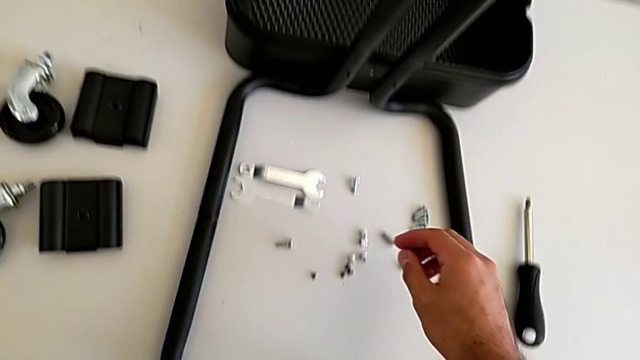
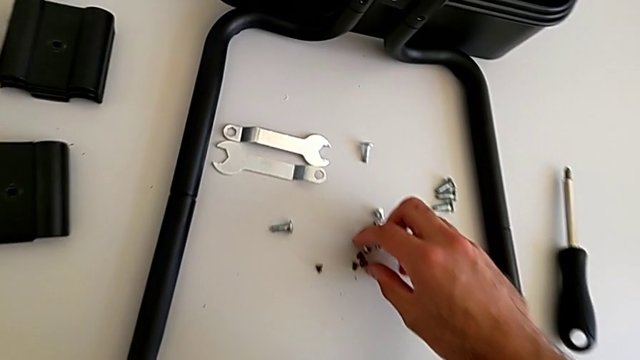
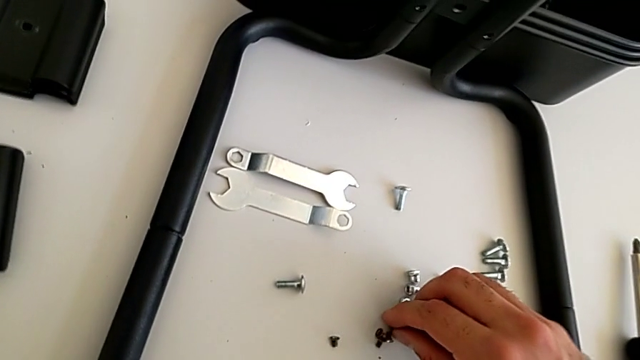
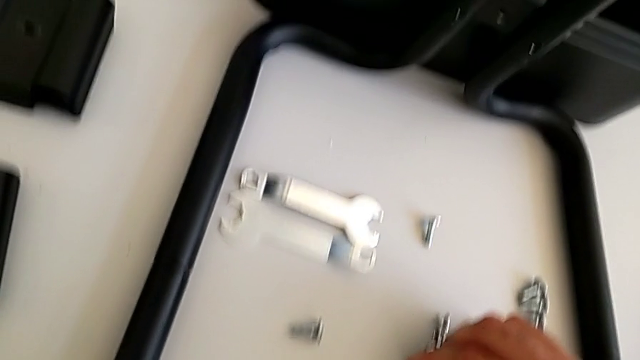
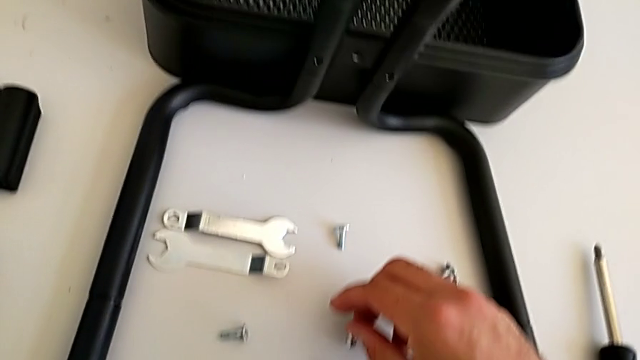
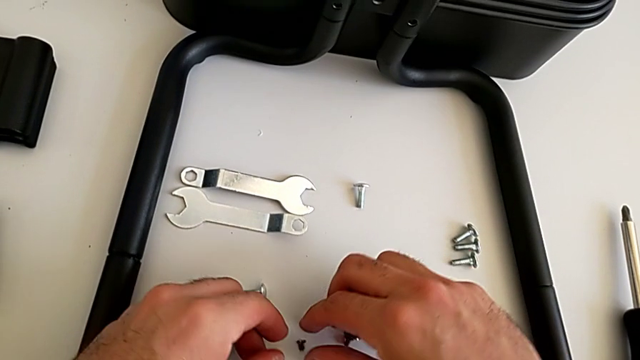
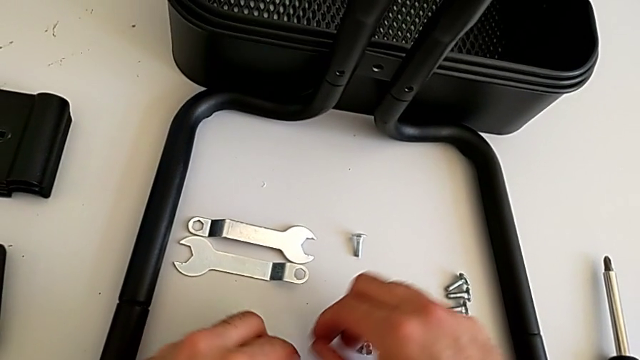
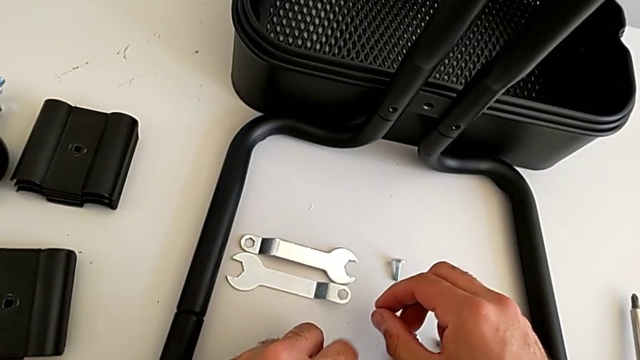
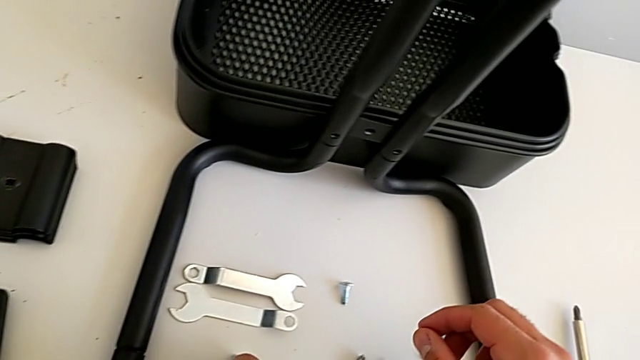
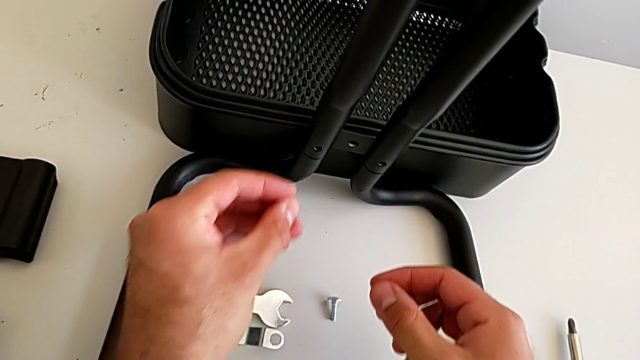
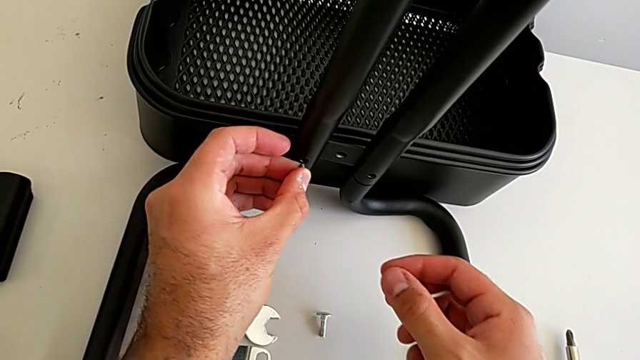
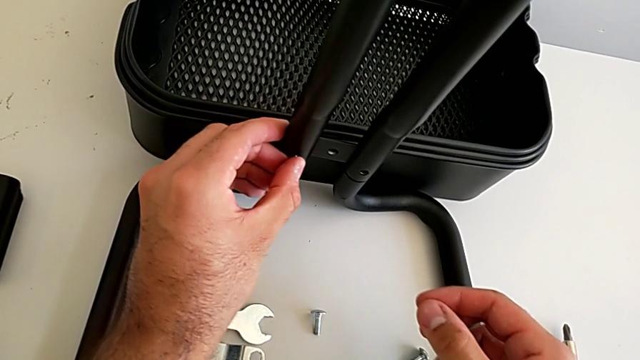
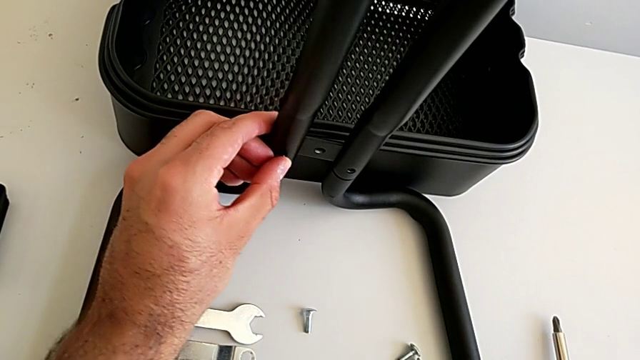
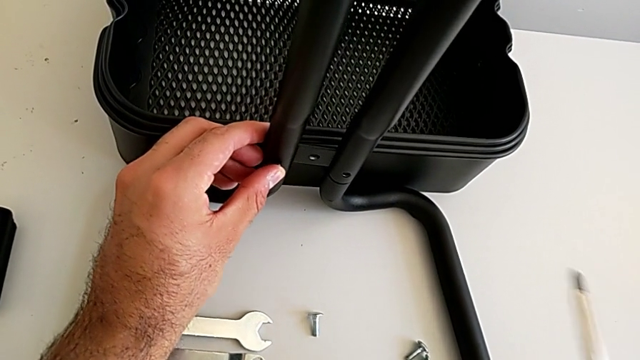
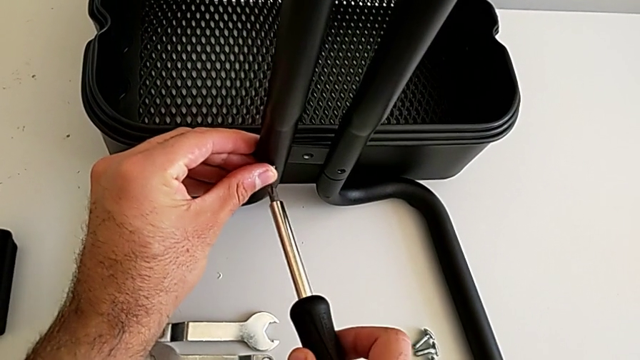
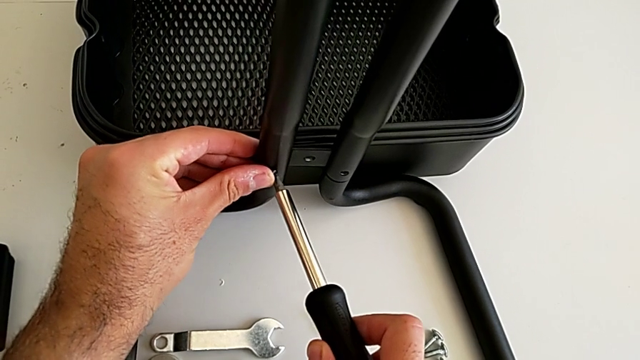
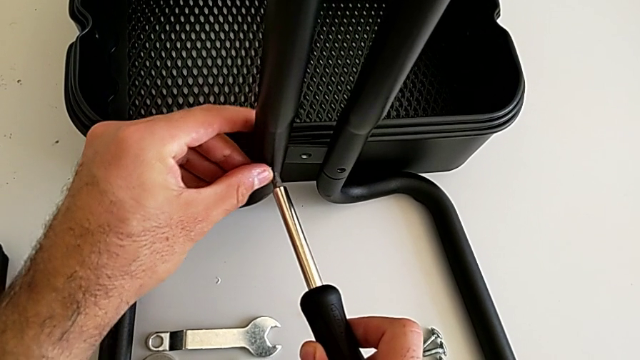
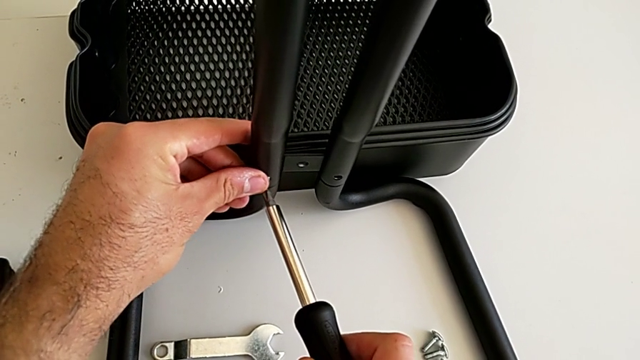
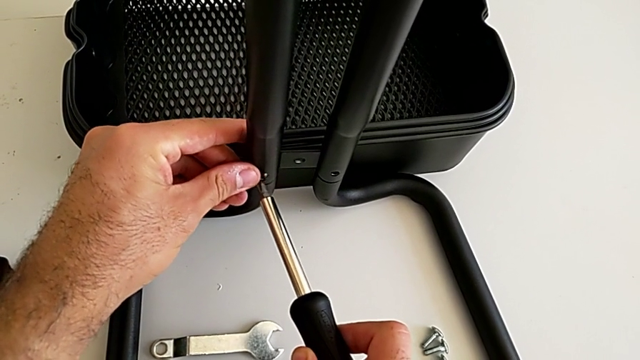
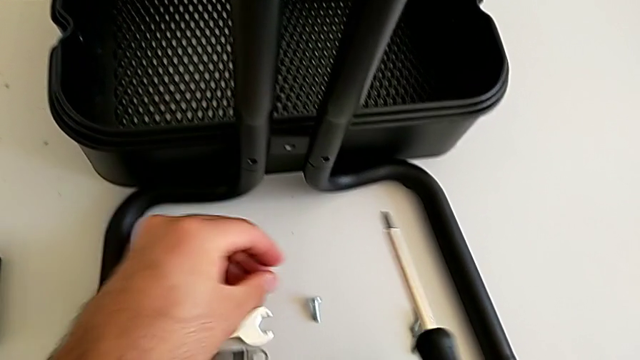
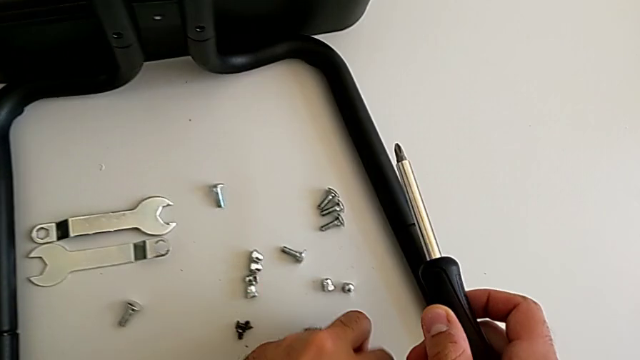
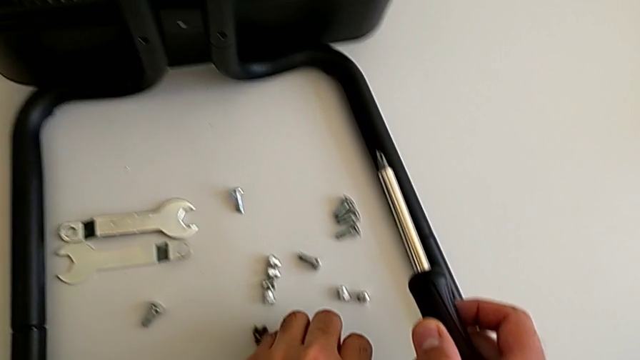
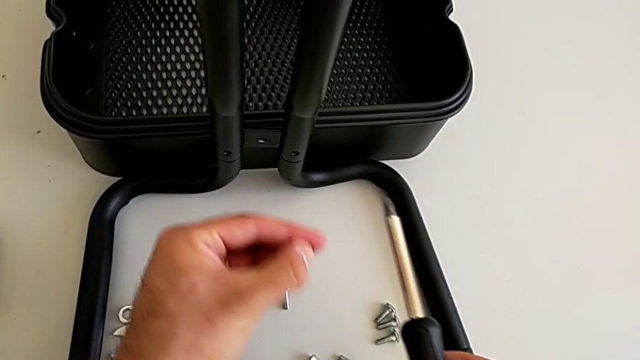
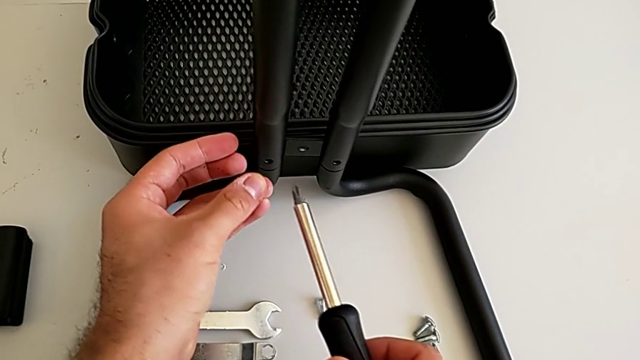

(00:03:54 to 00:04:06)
The camera wearer is assembling the first sidebars into the base frame. They grab the fifth screw, insert it, align it, place the screw and grab the fifth screw.

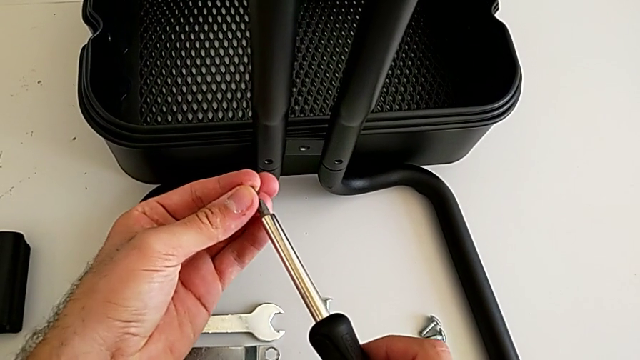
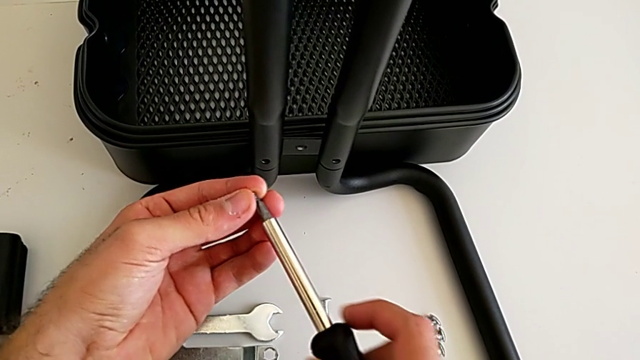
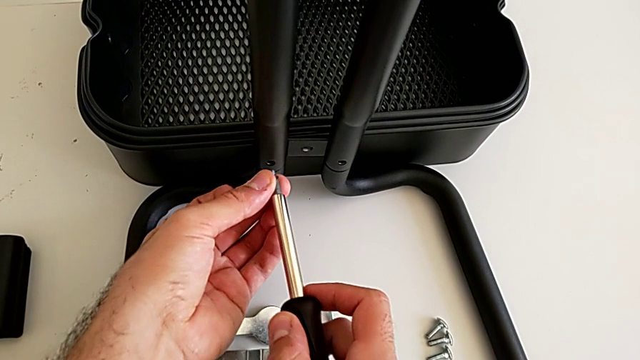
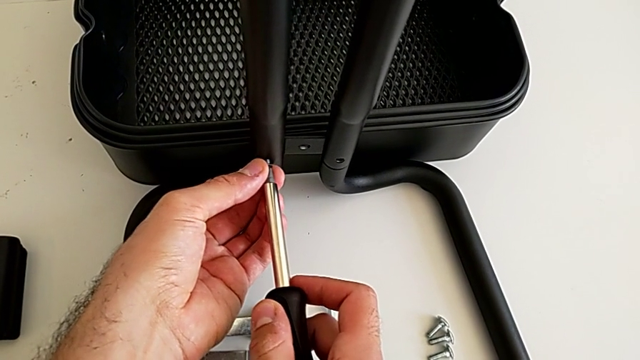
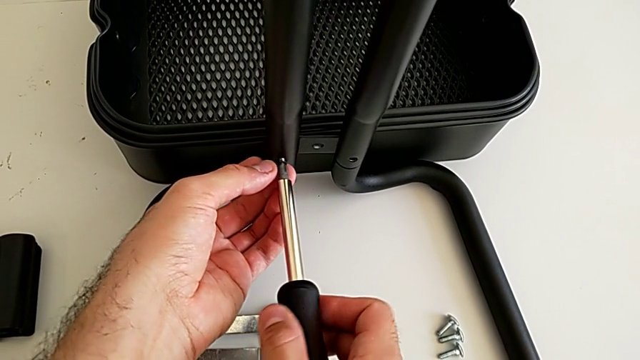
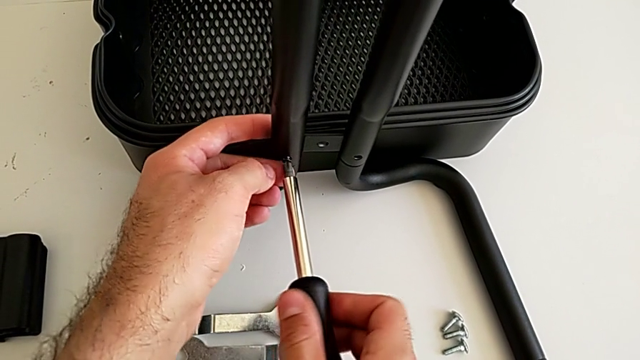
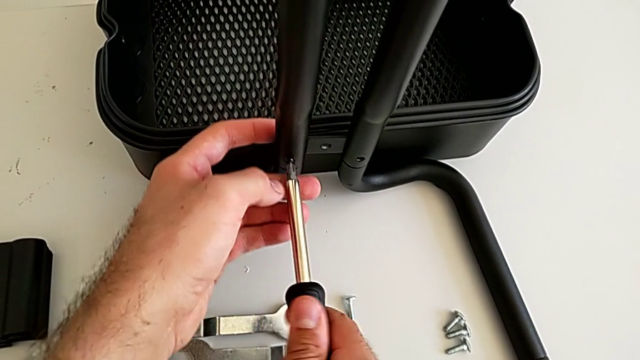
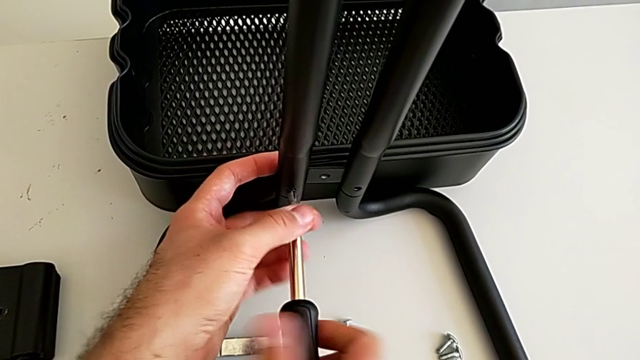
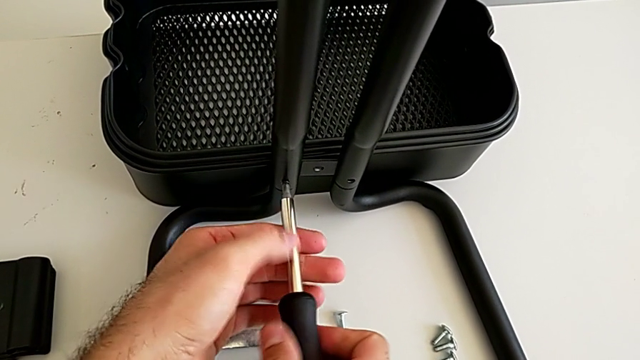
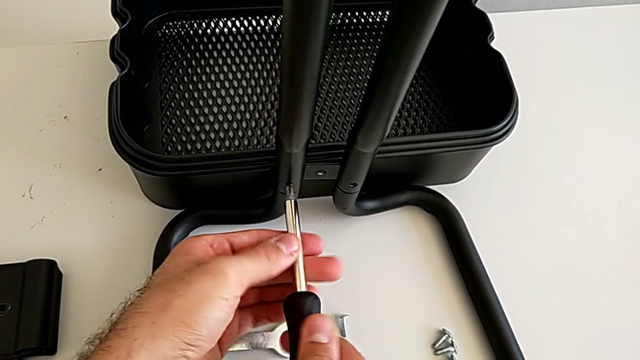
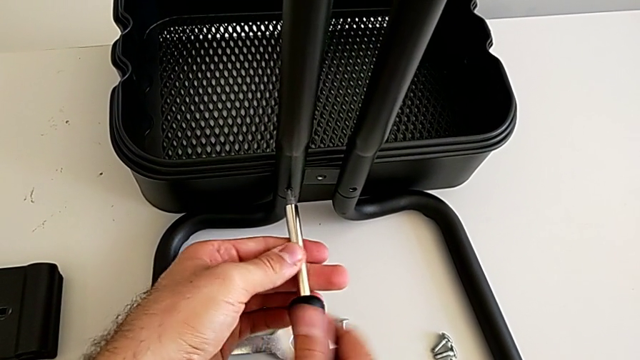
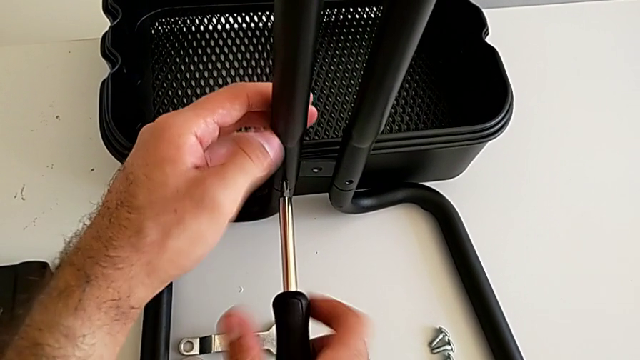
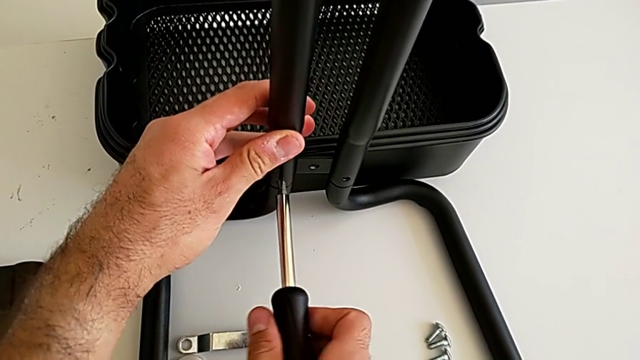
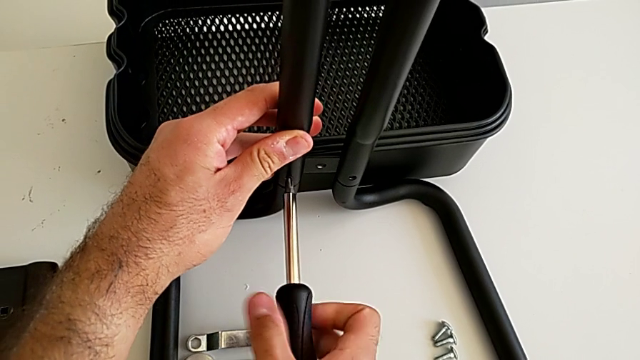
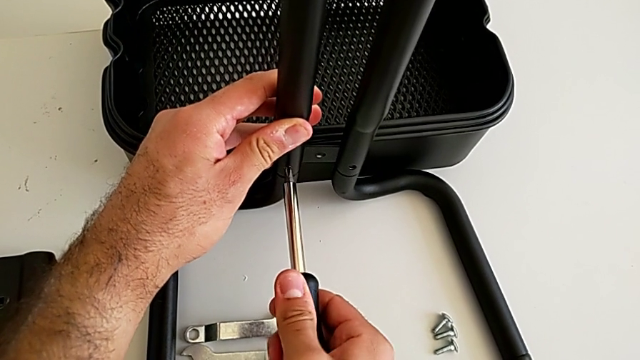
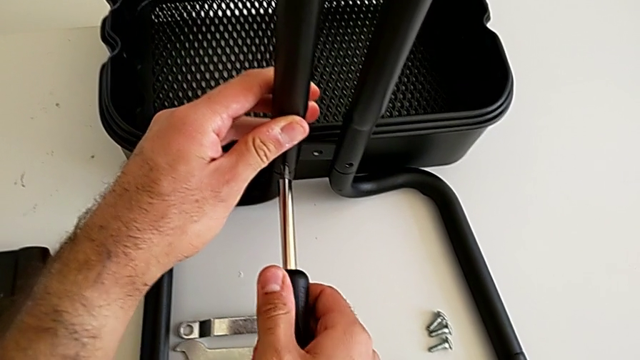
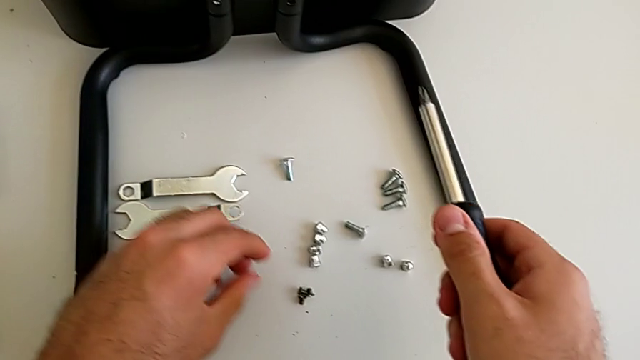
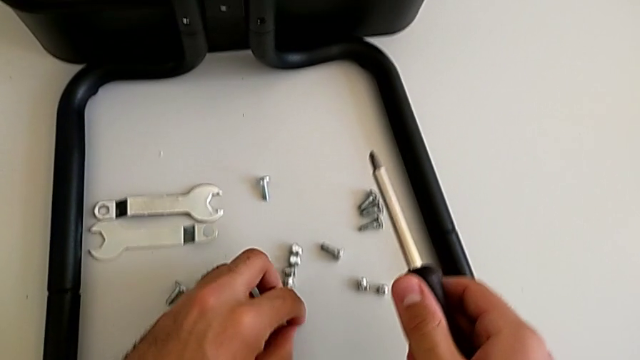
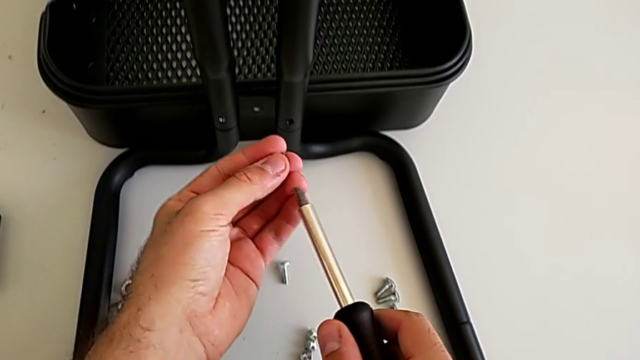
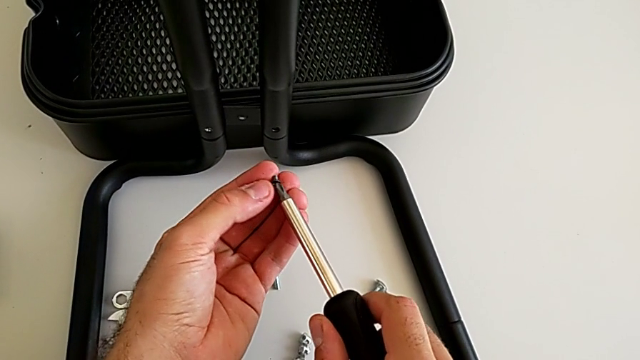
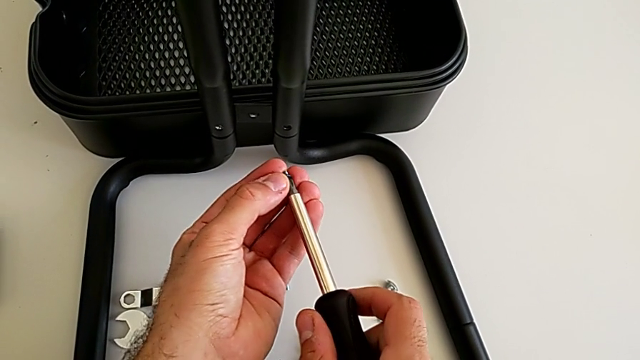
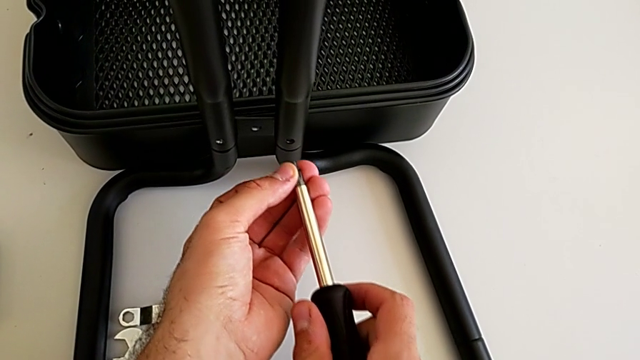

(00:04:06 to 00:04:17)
The camera wearer is assembling the first sidebars into the base frame. They align the black screwdriver, insert the fifth screw, screw it, grab the sixth screw and align the black screwdriver.
